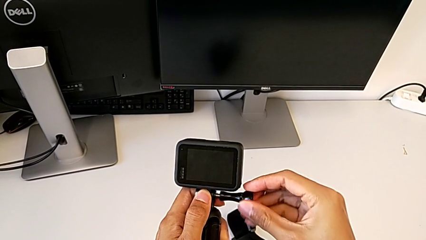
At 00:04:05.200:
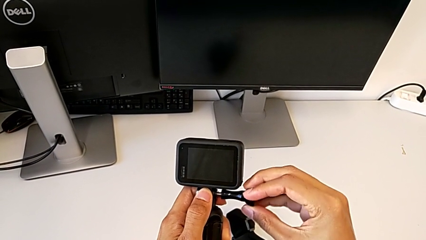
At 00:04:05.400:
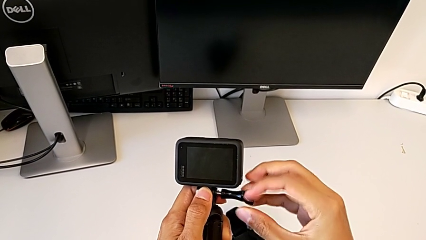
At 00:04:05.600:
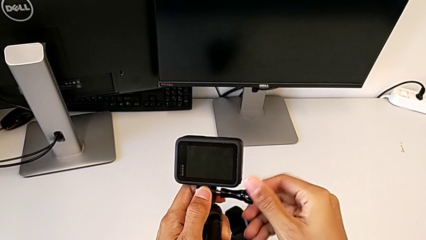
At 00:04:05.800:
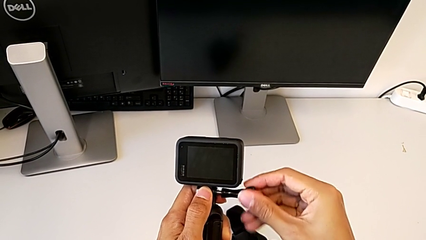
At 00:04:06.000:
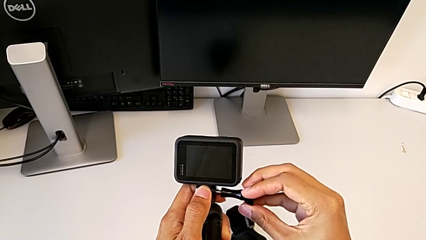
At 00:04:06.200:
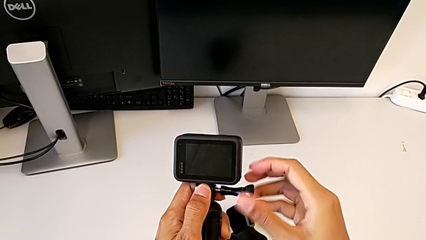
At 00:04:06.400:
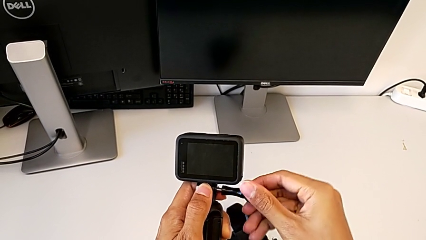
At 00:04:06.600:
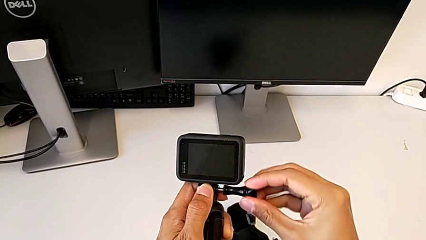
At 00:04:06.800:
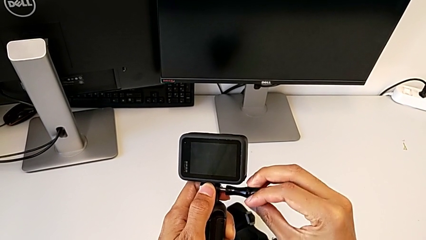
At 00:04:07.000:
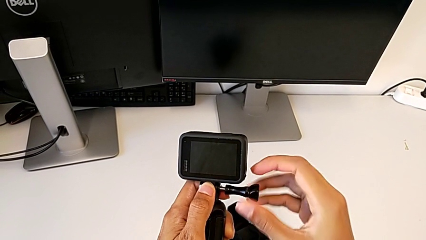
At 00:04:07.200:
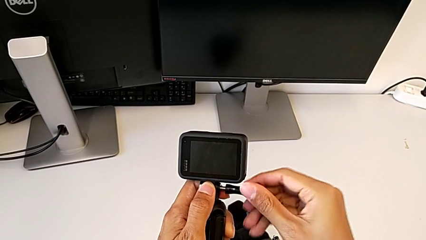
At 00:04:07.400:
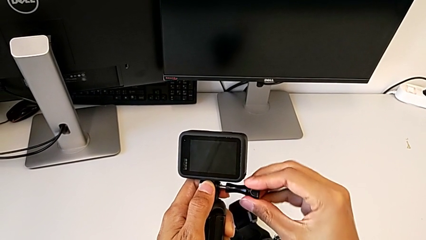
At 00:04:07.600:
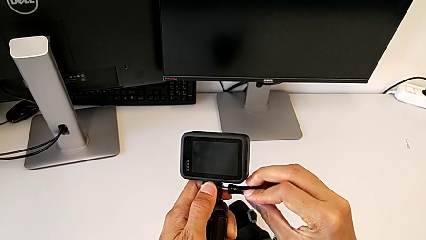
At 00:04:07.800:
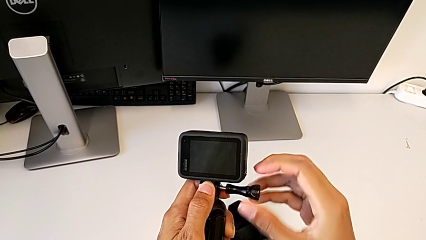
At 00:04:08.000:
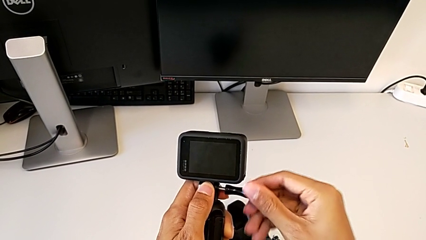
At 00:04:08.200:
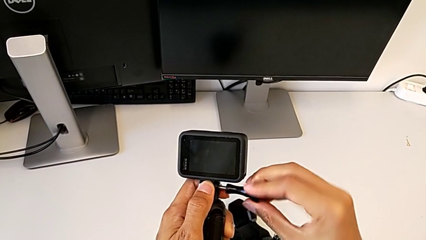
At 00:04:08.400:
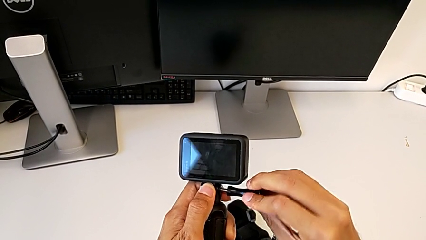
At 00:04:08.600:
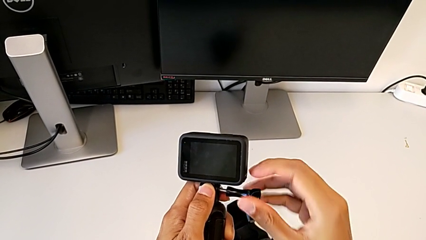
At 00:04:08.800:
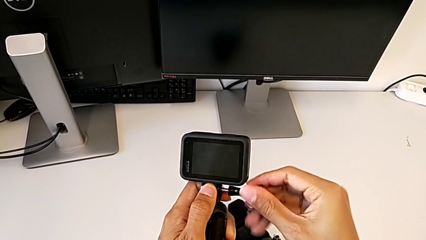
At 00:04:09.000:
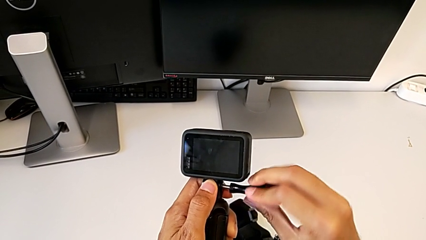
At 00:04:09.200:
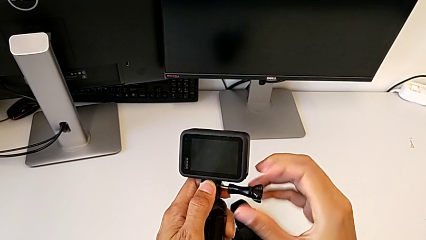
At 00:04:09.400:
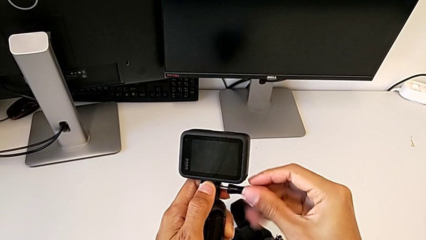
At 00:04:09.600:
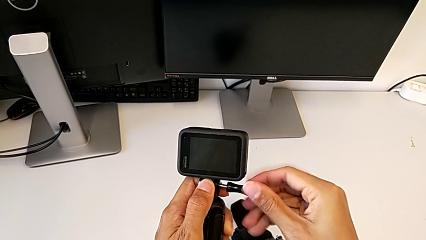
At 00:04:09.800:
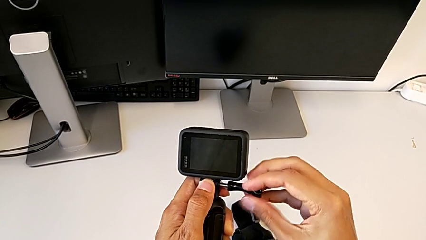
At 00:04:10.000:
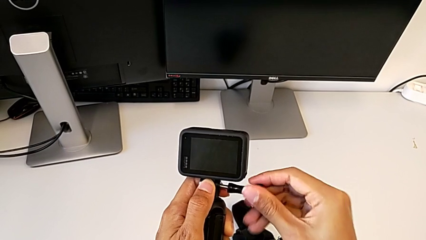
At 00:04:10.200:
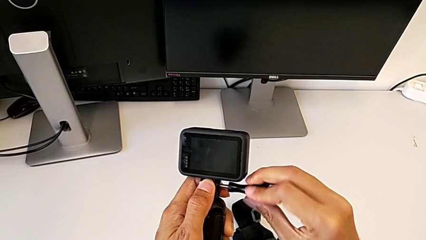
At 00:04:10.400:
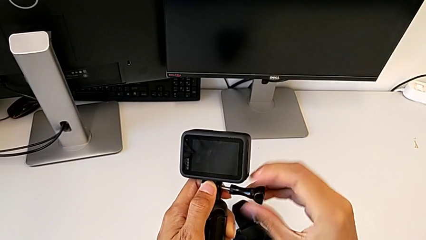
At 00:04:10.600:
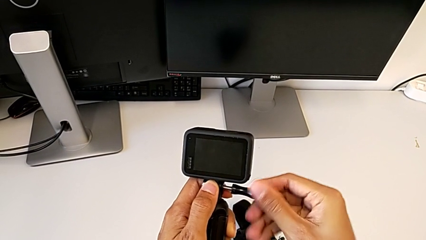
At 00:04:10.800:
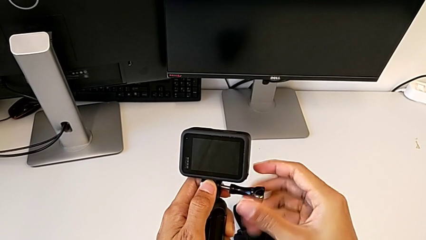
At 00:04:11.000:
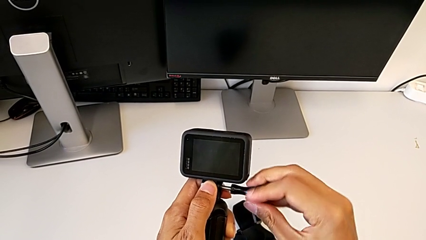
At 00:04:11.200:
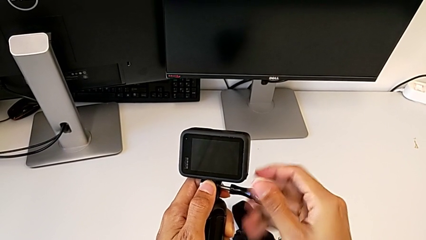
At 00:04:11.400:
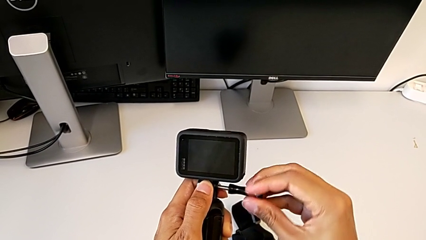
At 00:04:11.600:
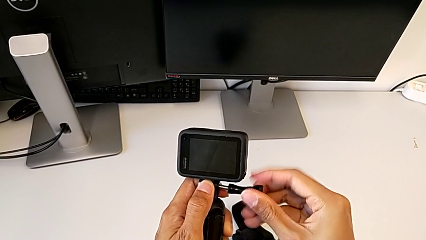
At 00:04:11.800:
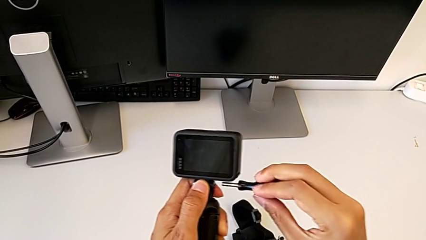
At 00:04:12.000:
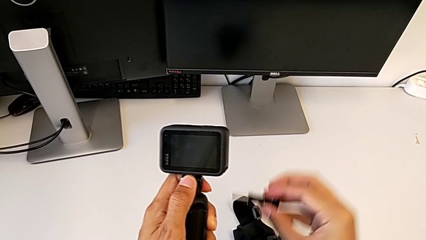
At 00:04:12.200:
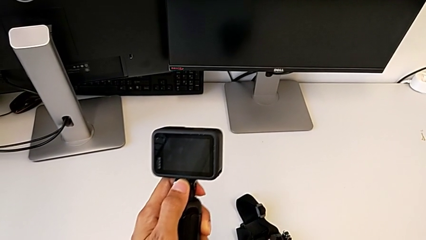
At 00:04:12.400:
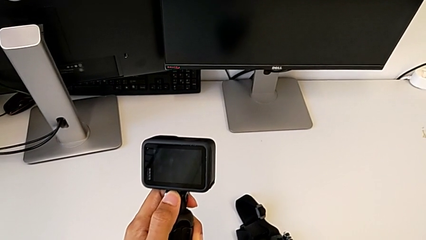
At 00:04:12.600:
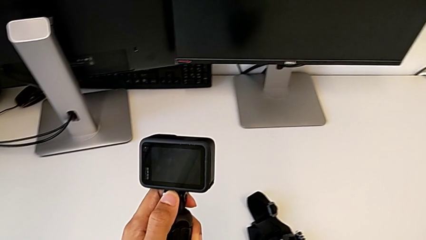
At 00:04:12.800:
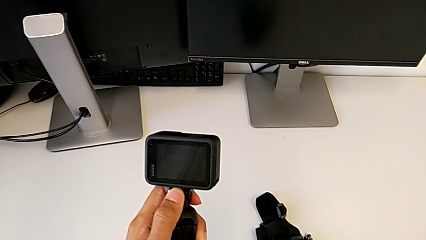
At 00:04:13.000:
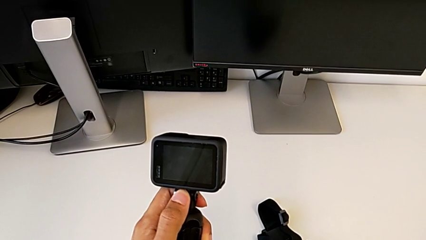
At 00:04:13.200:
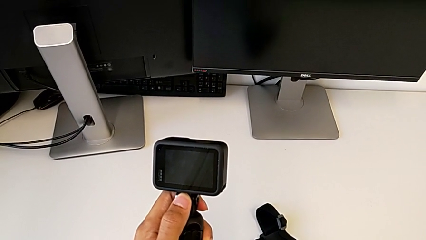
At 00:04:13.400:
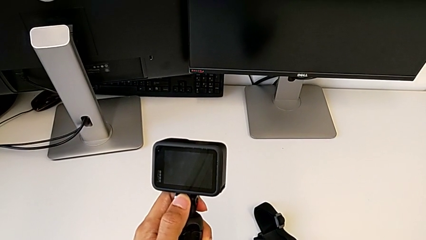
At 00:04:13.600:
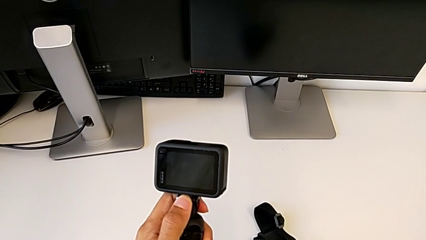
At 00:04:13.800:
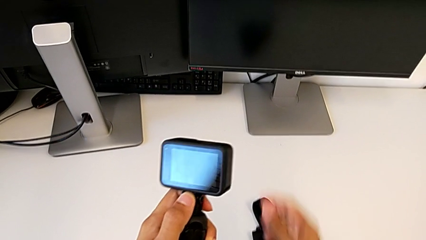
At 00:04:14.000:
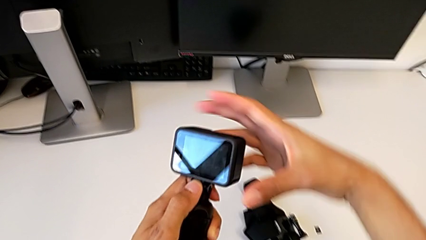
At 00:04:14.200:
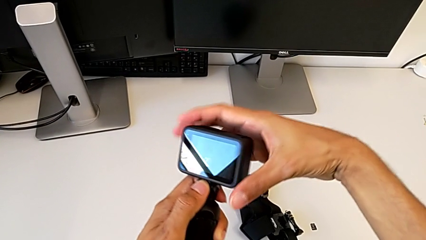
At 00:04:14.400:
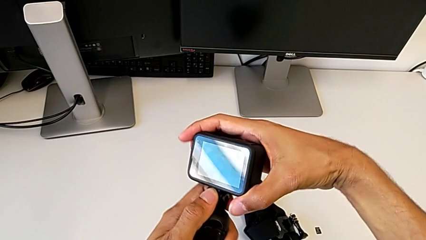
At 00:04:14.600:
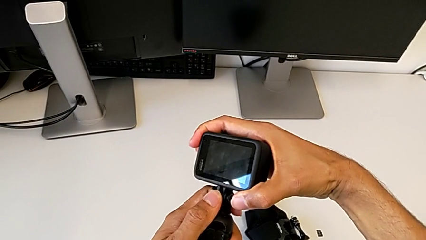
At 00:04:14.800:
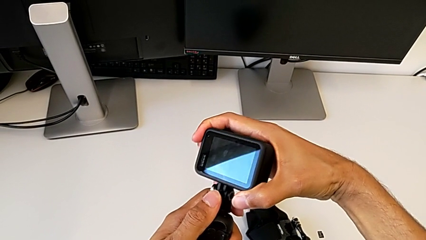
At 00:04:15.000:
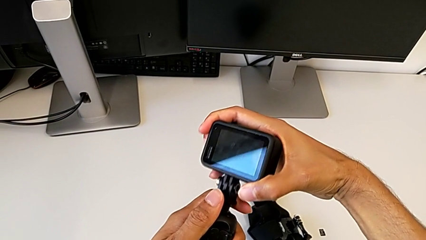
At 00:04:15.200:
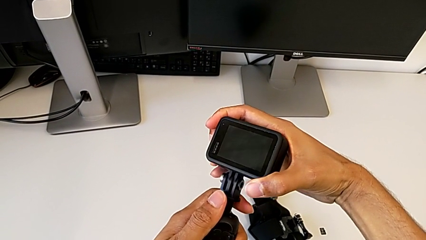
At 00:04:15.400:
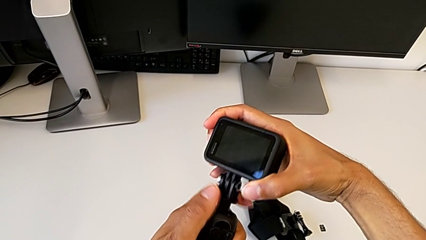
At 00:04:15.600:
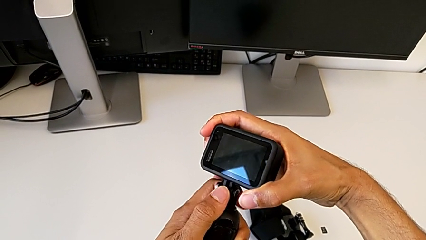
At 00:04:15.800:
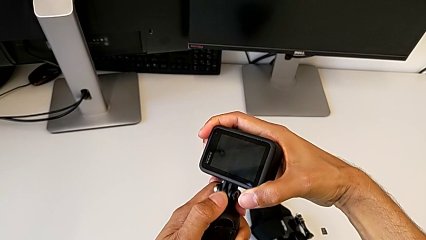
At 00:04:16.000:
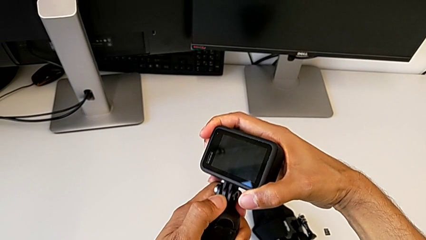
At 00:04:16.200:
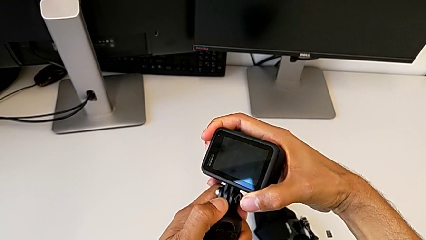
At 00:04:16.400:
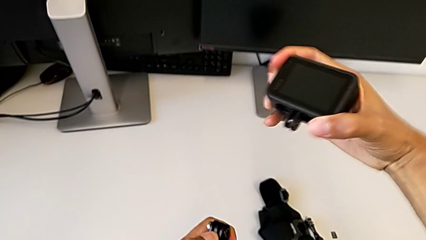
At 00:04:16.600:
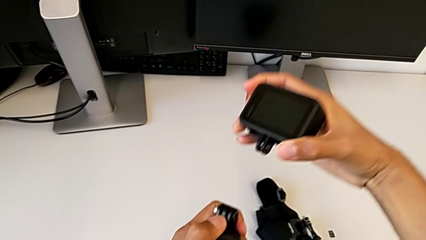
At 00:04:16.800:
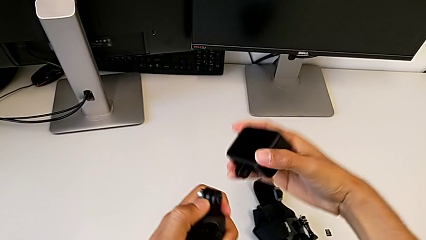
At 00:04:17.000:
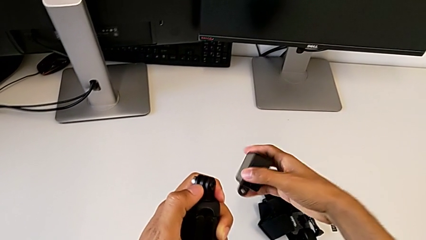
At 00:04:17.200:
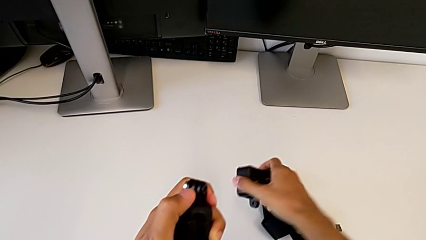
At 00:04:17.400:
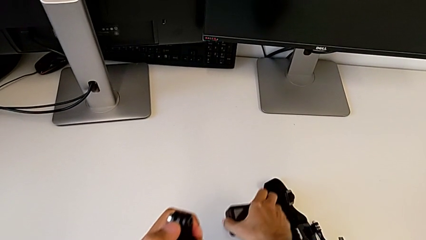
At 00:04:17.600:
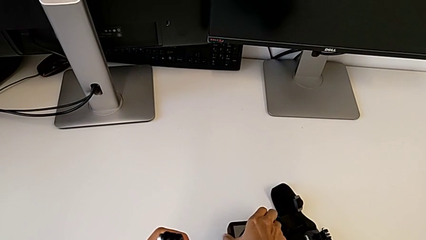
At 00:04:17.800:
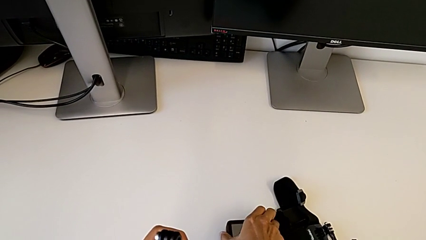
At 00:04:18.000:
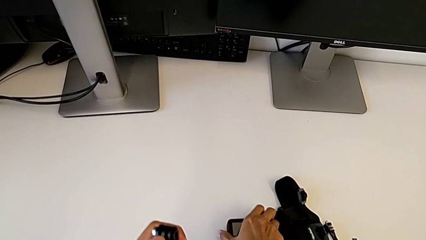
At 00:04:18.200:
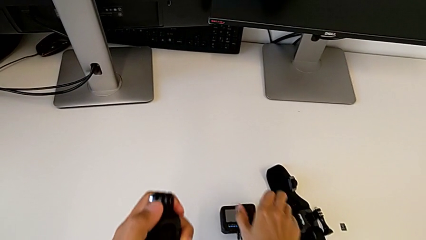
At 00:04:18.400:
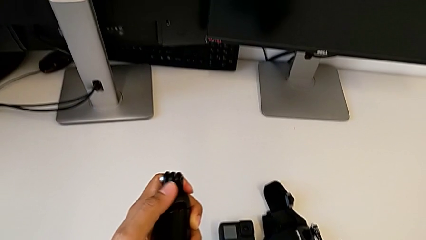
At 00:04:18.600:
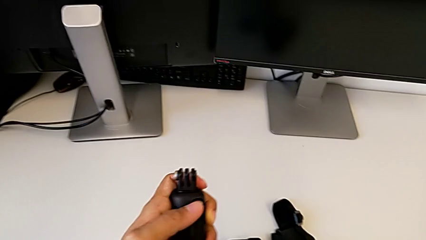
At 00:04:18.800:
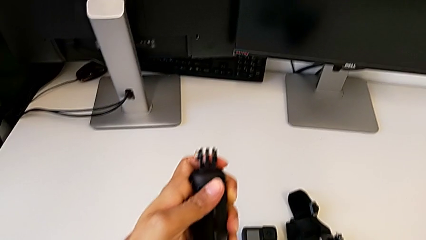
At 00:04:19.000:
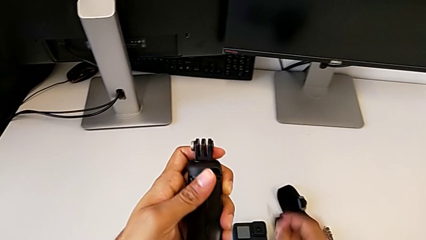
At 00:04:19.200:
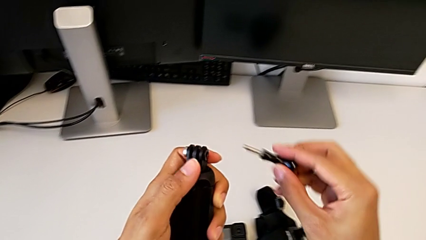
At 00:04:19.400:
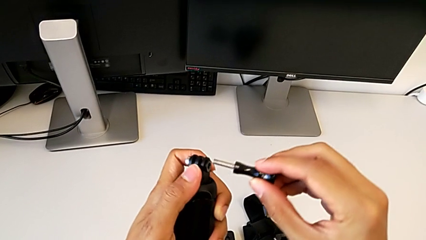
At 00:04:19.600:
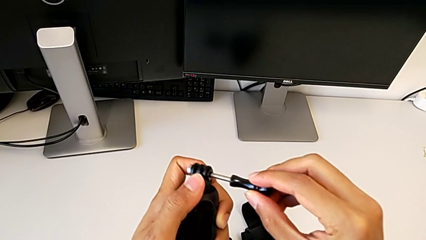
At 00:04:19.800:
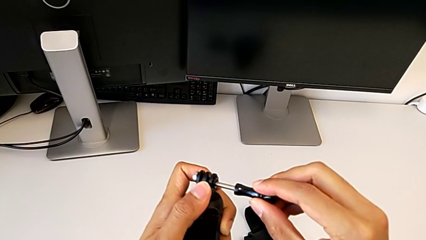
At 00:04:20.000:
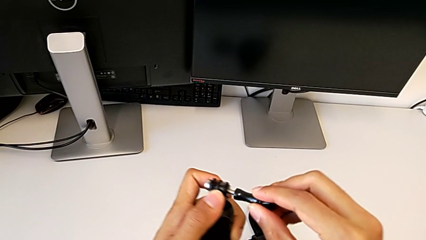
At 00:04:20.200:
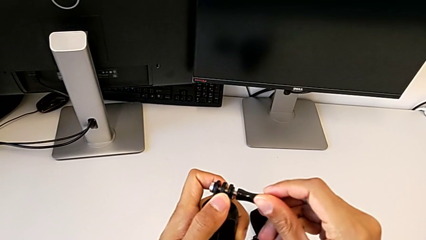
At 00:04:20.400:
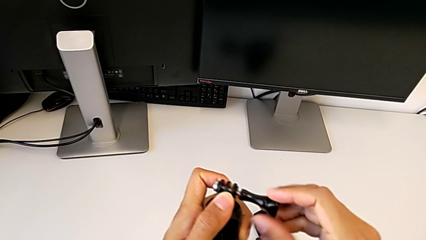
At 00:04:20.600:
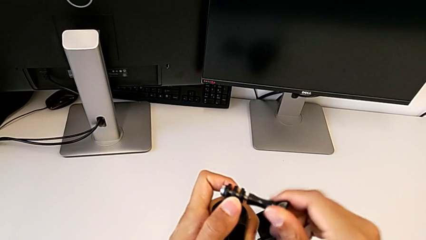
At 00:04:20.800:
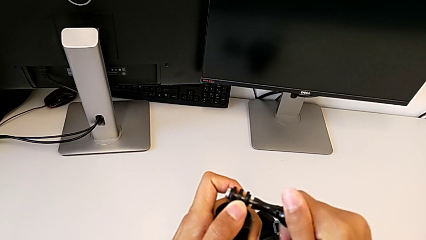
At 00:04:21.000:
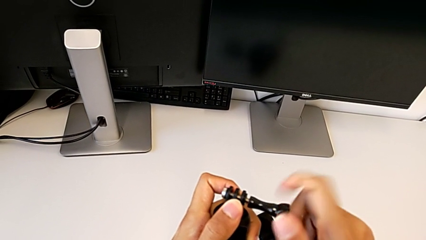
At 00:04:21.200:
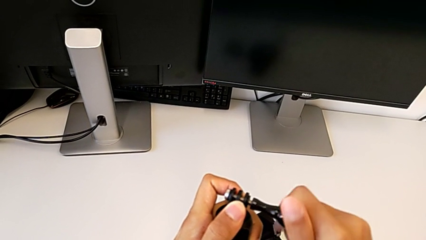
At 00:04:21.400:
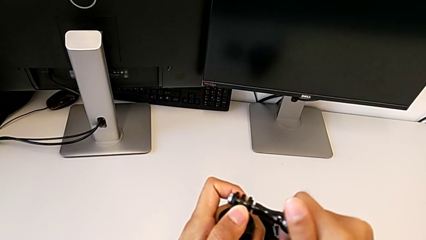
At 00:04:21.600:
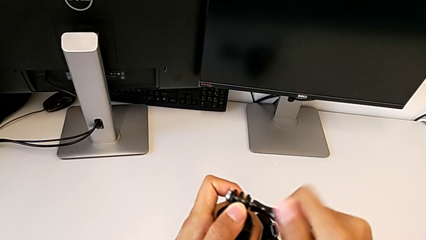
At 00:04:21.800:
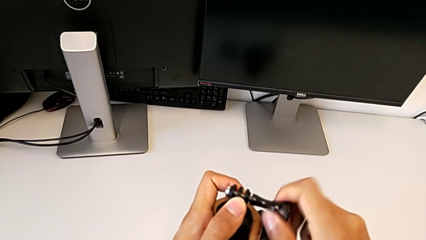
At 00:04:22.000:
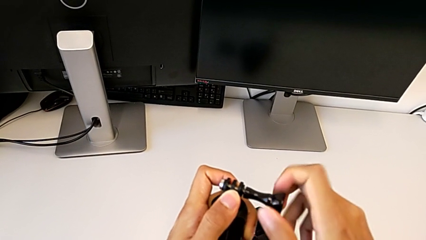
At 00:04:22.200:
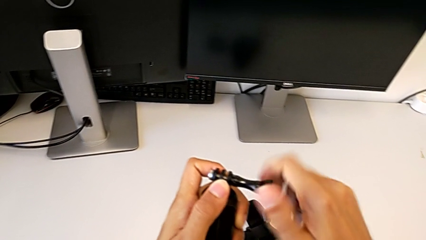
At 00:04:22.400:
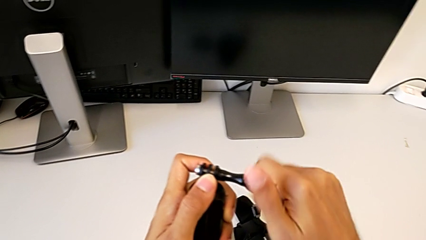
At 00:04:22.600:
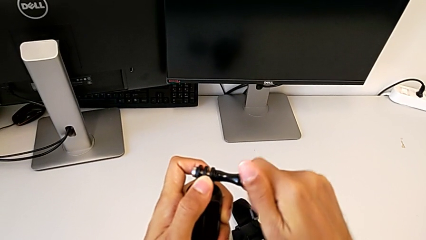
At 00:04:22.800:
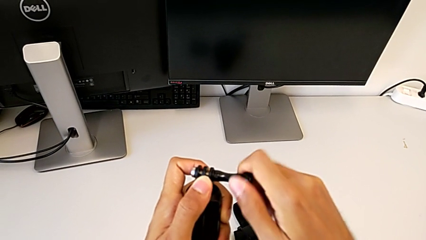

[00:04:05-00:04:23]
The camera wearer is removing the handheld grip. They keep unscrewing the screw, withdraw the GoPro, place it and begin to screw the screw.
